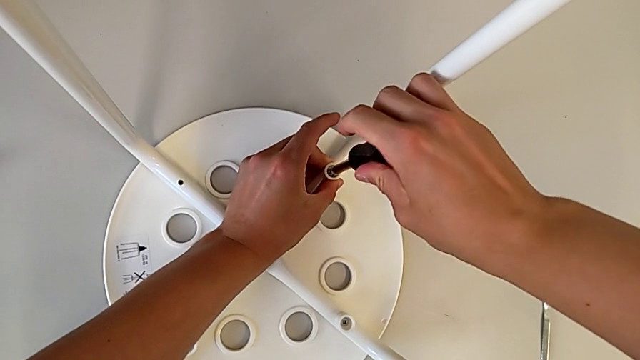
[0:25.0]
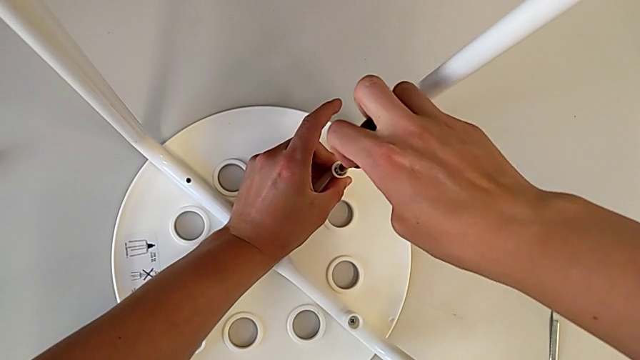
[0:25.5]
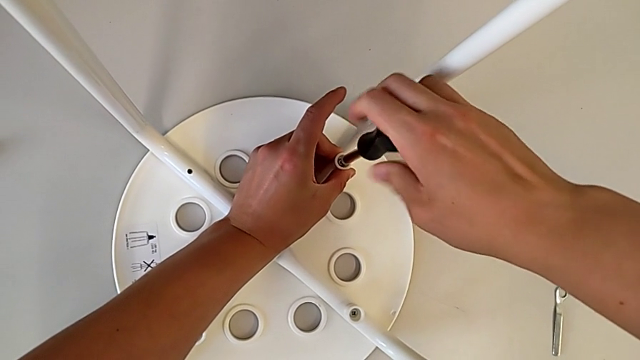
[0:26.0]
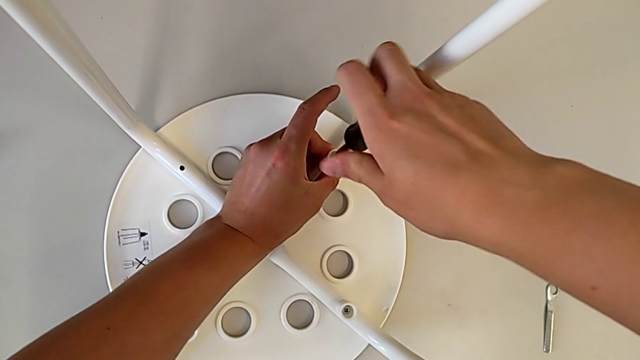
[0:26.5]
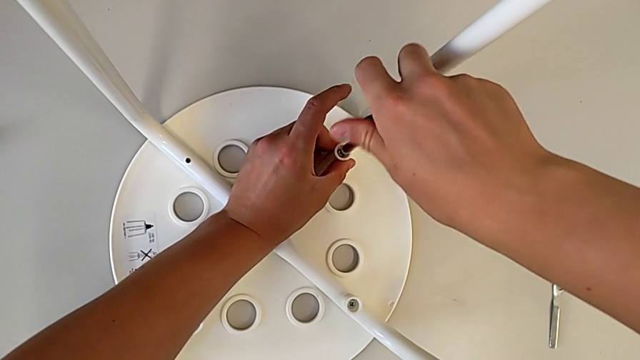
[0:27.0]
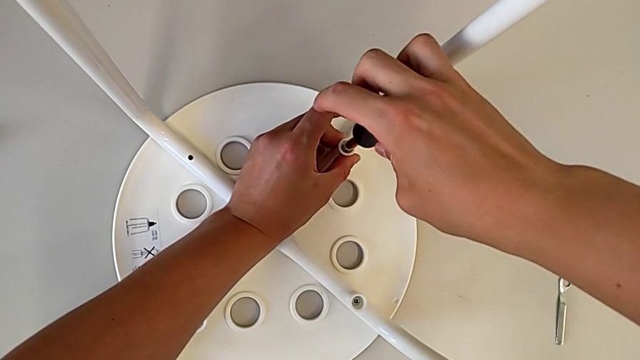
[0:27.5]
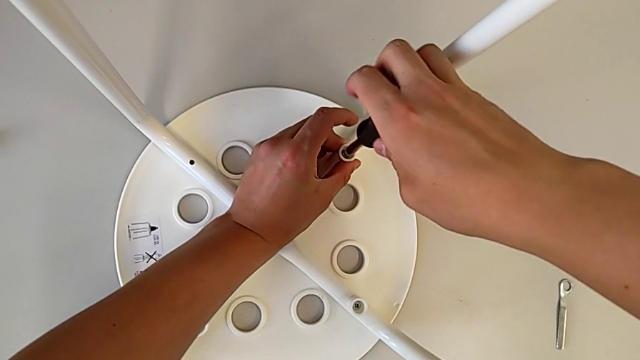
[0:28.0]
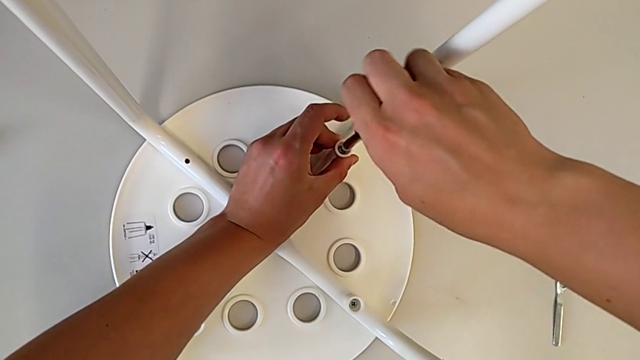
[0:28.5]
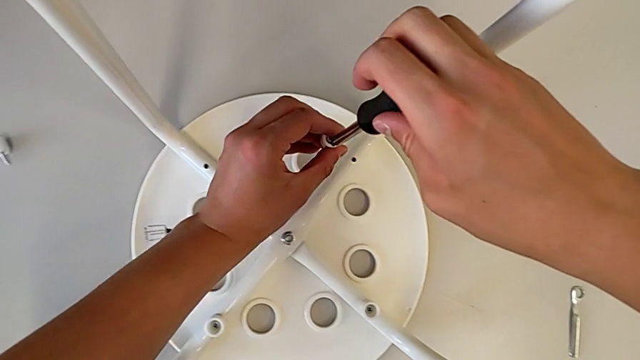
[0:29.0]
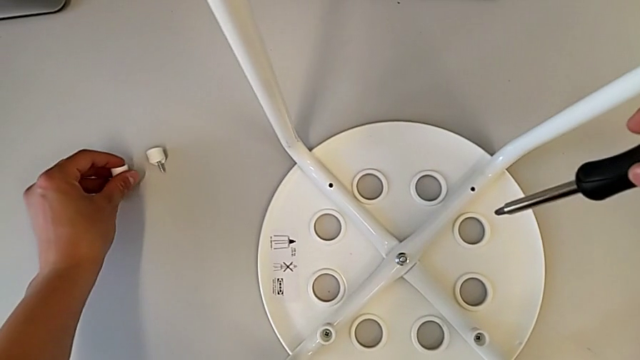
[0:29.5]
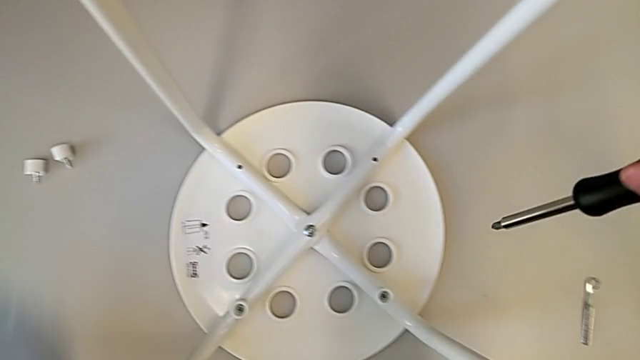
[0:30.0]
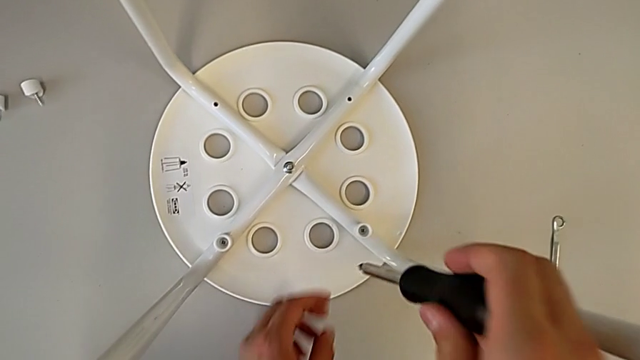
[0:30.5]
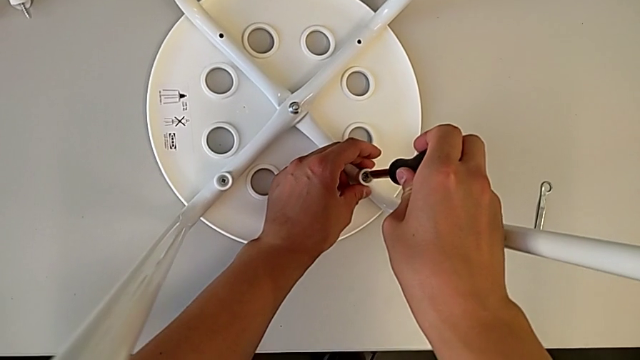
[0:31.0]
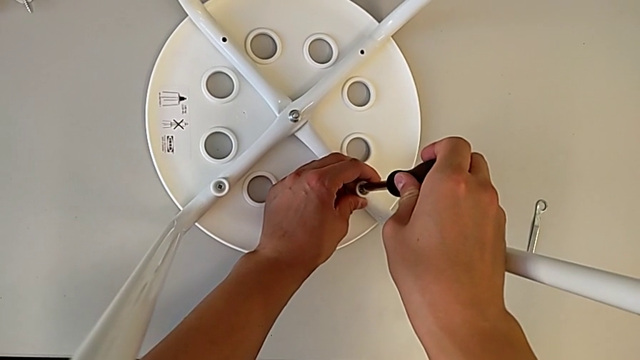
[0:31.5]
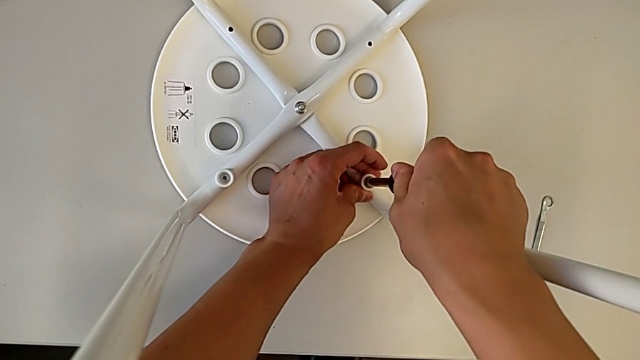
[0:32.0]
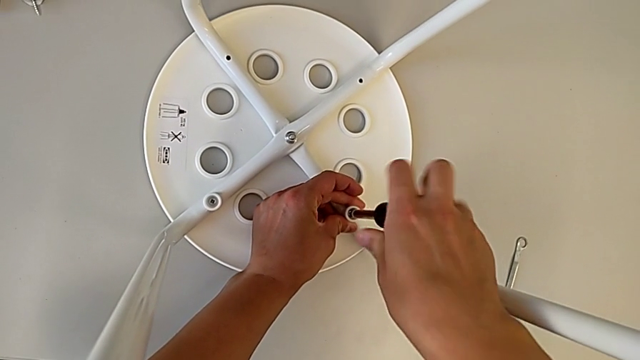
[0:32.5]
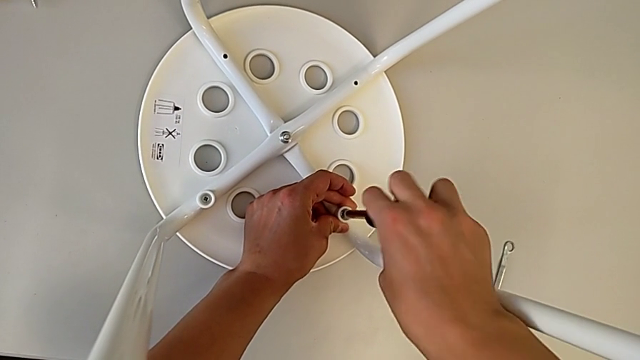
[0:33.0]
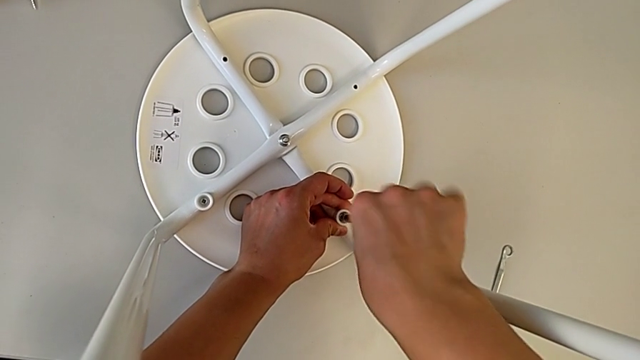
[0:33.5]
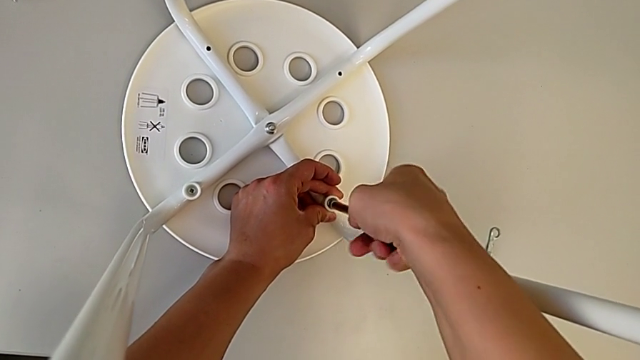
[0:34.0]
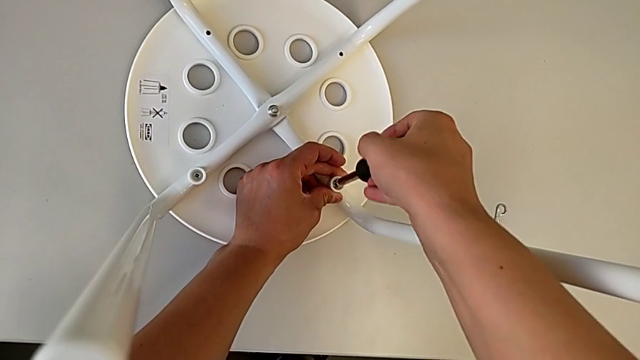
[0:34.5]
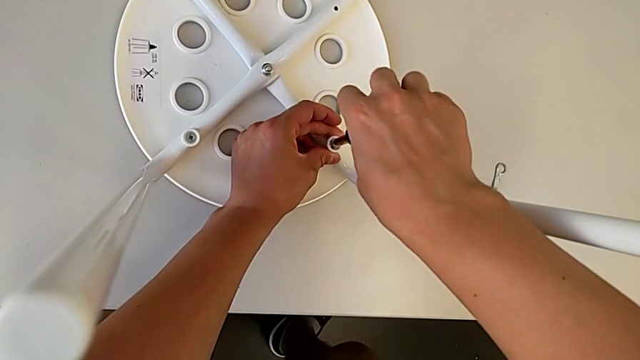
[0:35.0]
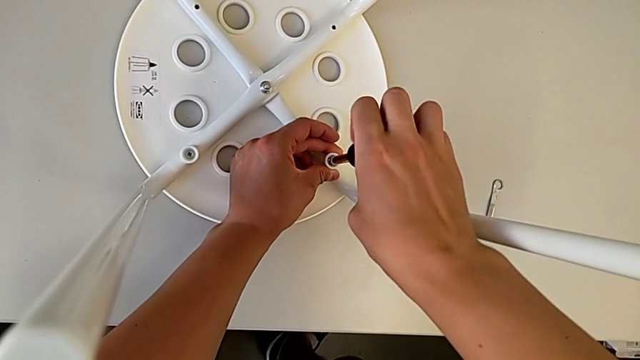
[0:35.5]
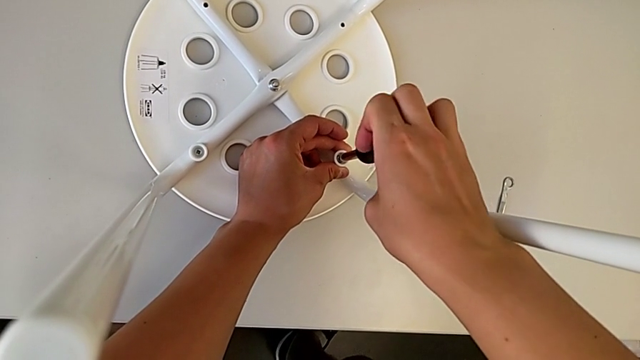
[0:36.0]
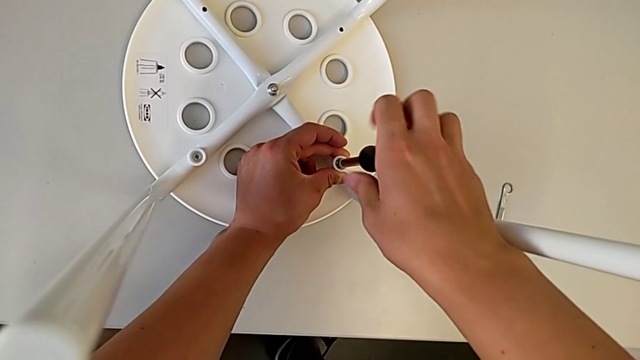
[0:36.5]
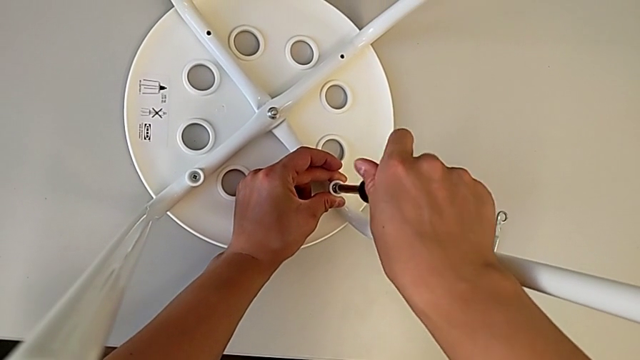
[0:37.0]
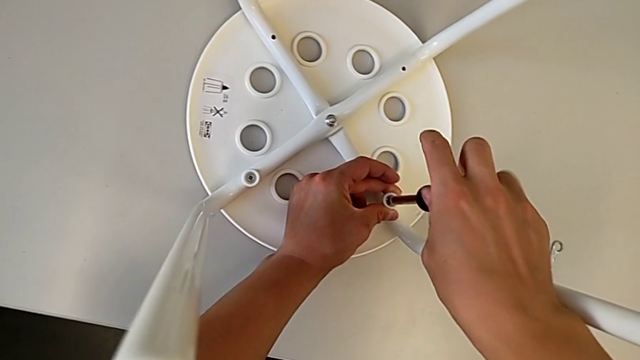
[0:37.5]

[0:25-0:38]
The camera wearer is disassembling the screws. They keep unscrewing the second screw, approach it, place it, align the black screwdriver and unscrew the third screw.

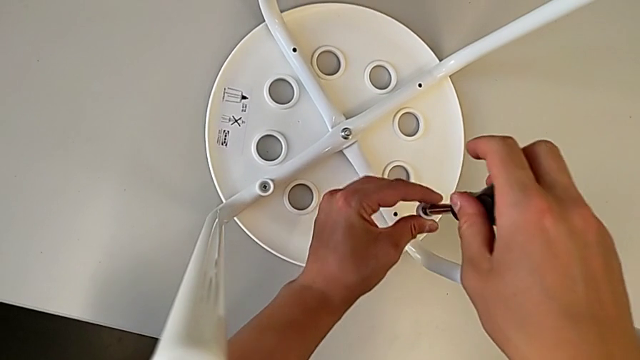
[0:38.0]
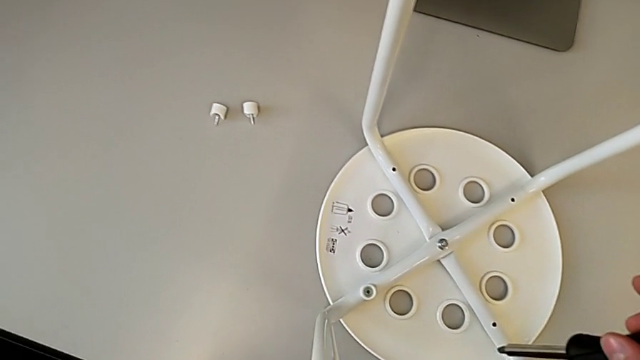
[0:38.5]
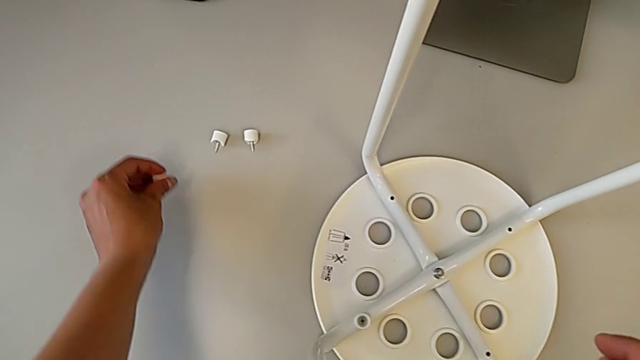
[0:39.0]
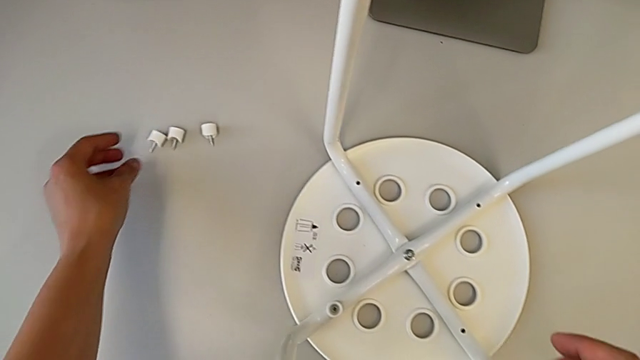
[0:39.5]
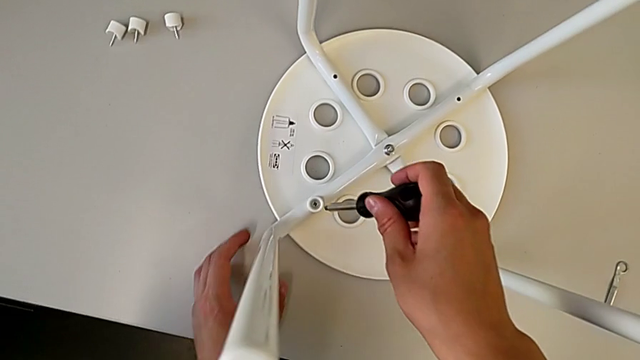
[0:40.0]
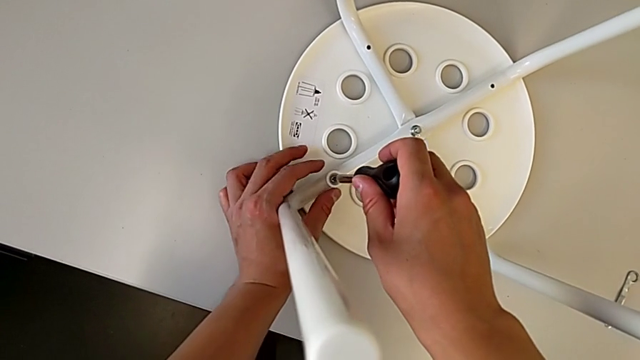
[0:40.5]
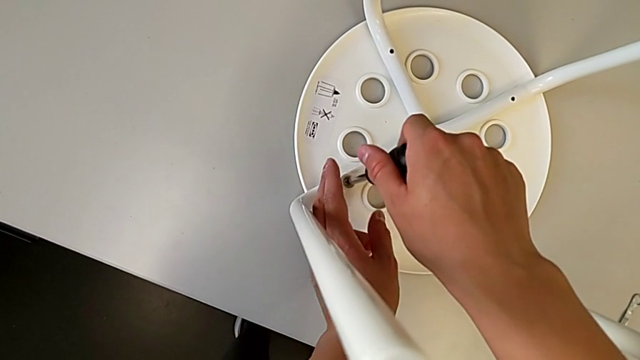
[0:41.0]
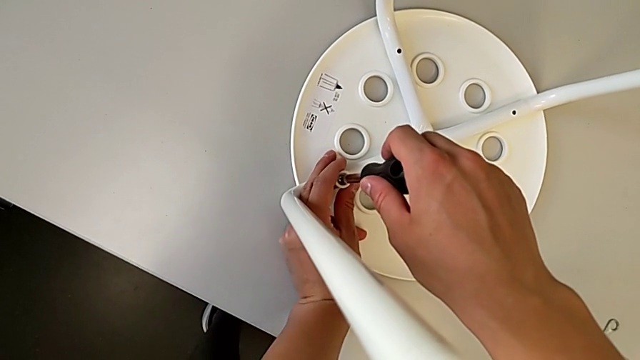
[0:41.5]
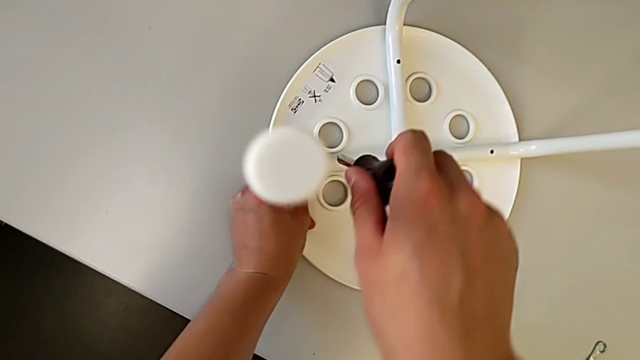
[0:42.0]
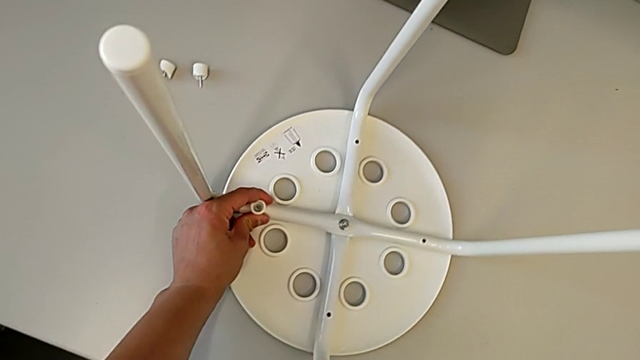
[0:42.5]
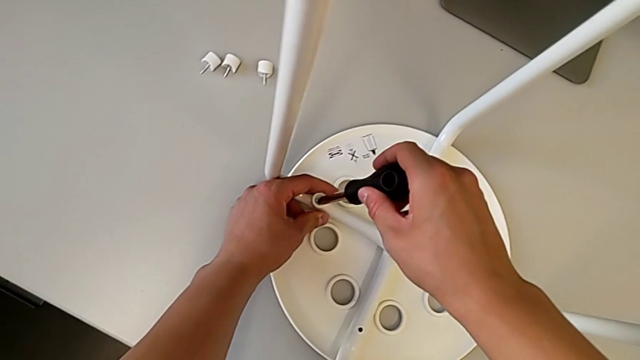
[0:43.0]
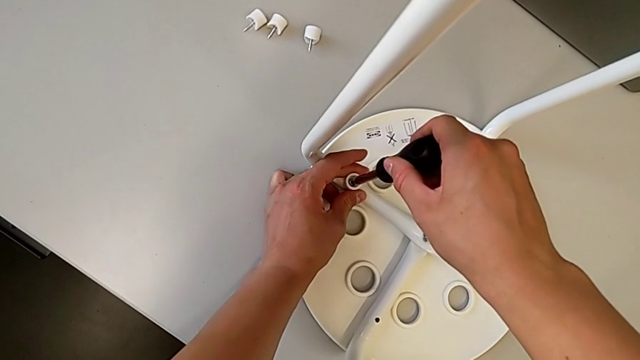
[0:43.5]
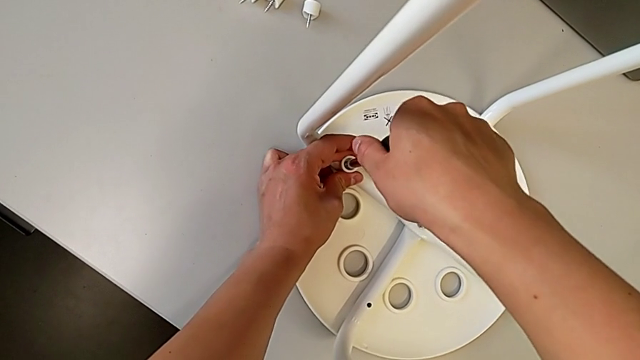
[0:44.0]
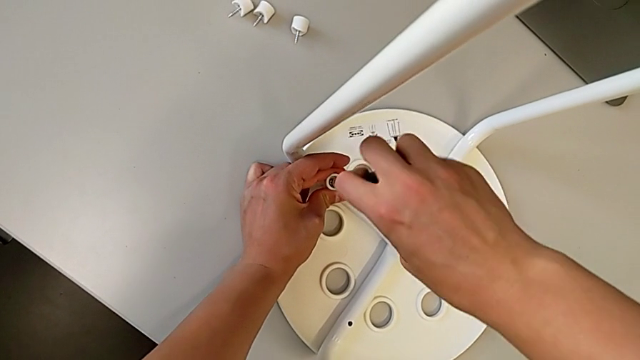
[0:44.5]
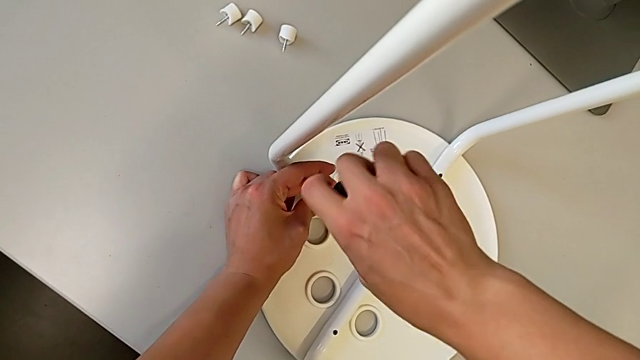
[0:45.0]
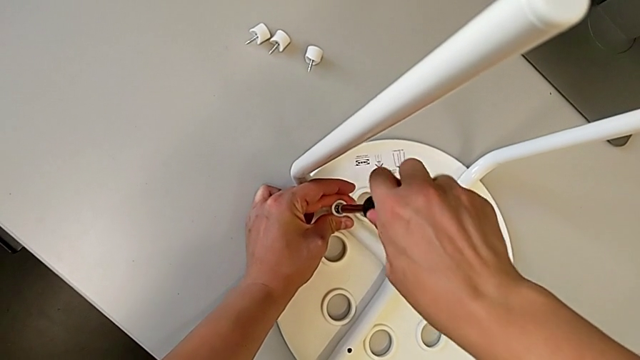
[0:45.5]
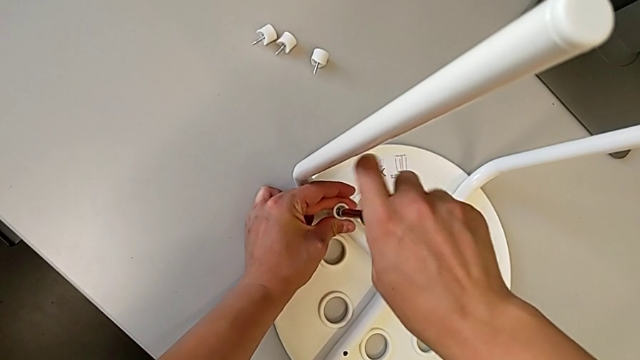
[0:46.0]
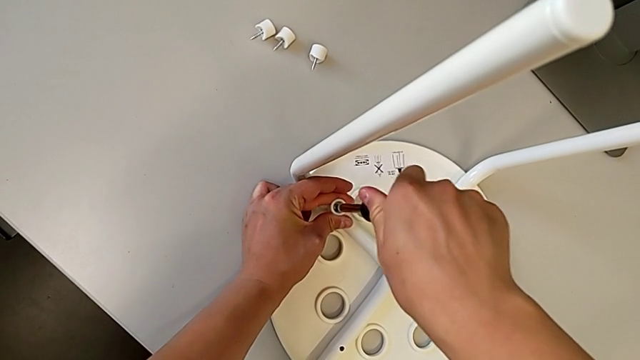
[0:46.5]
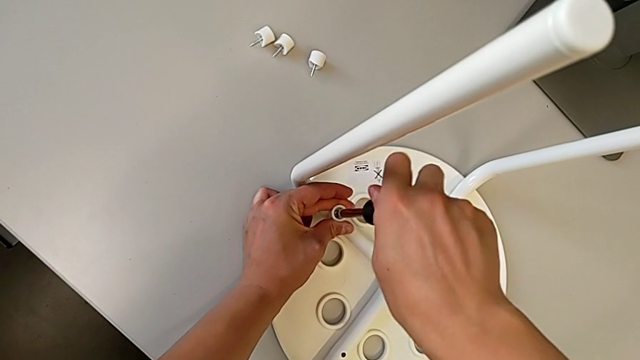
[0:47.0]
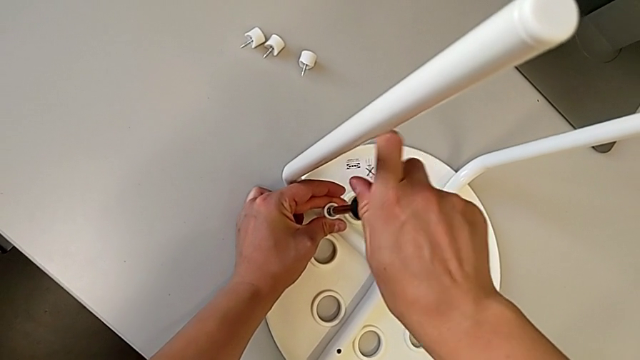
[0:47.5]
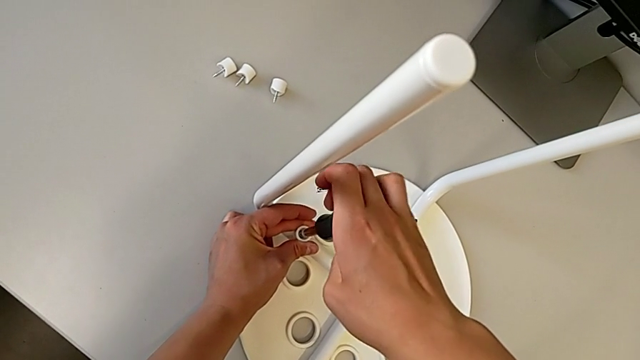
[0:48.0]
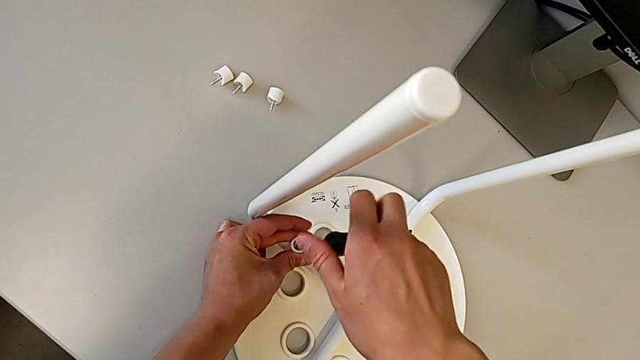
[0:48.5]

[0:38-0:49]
The camera wearer is disassembling the screws. They approach the third screw, approach the fourth screw, align the black screwdriver and unscrew the fourth screw.
